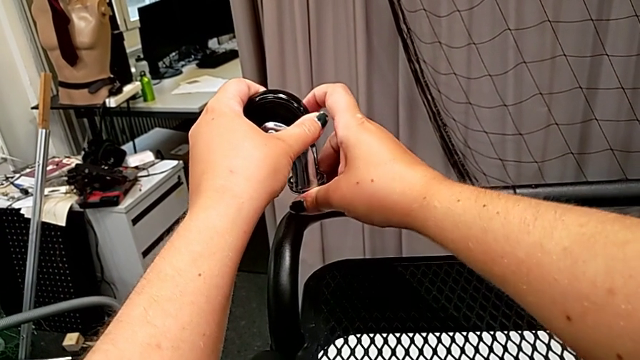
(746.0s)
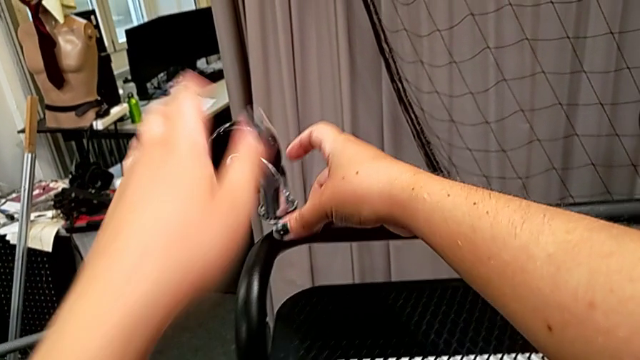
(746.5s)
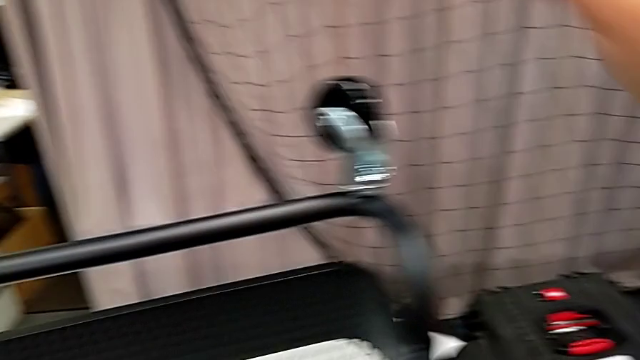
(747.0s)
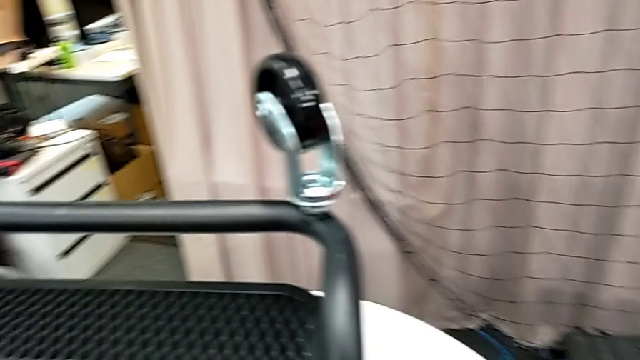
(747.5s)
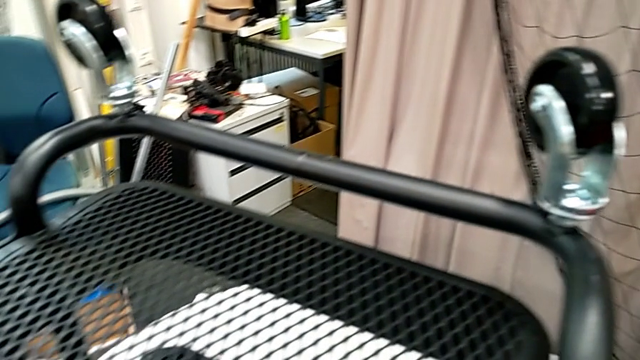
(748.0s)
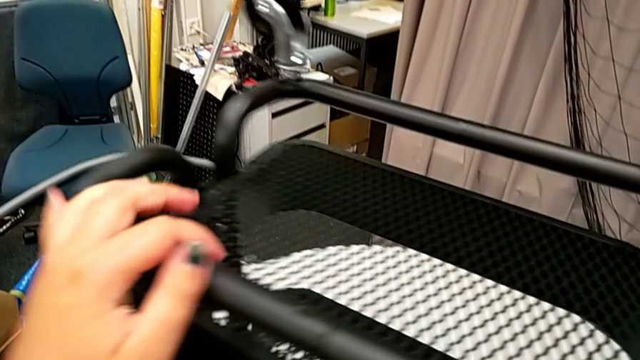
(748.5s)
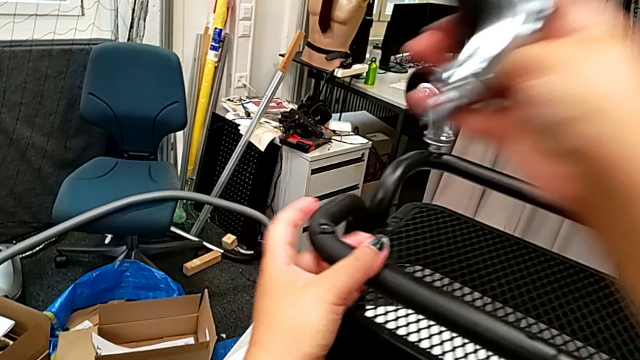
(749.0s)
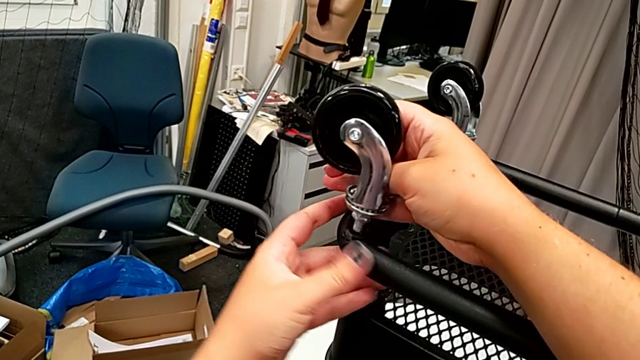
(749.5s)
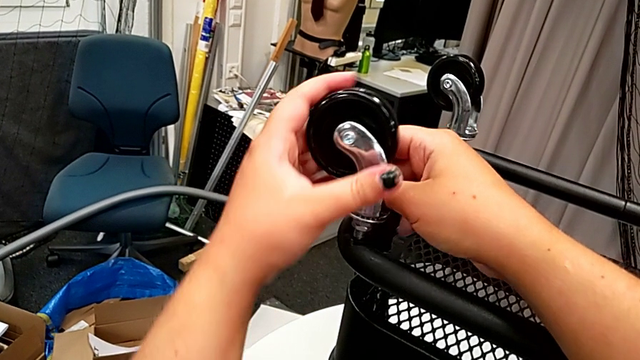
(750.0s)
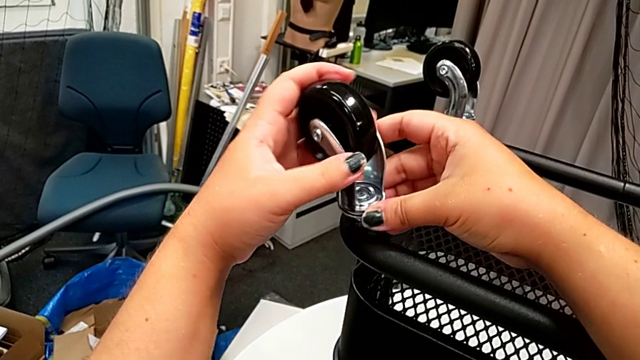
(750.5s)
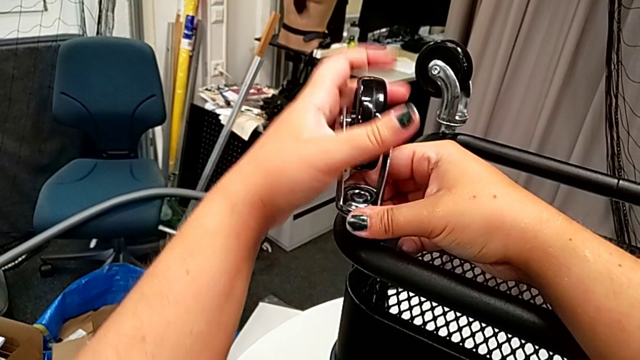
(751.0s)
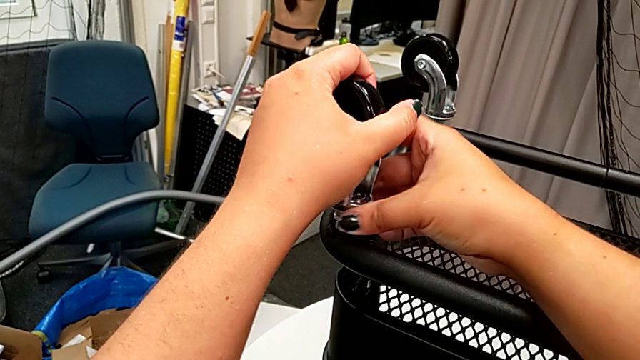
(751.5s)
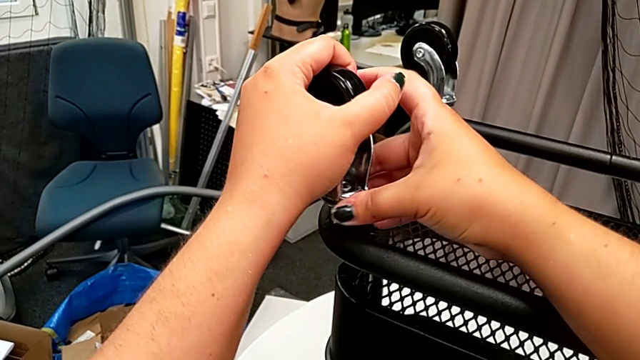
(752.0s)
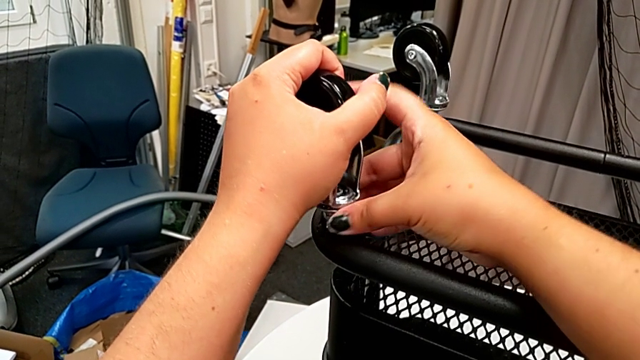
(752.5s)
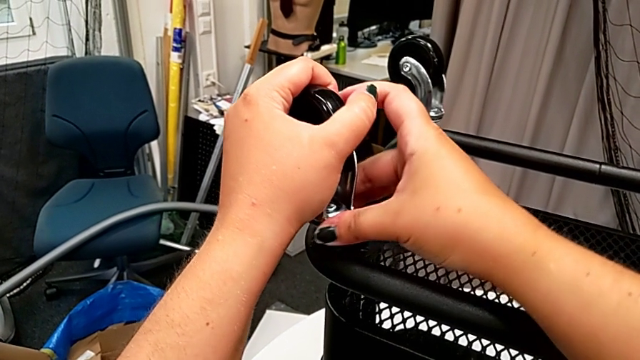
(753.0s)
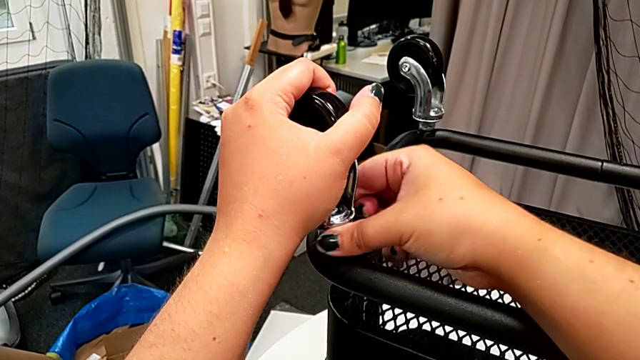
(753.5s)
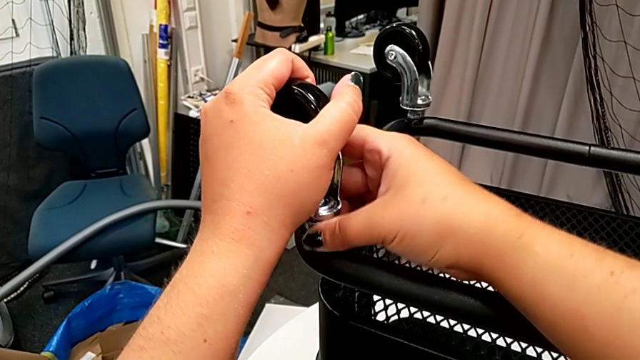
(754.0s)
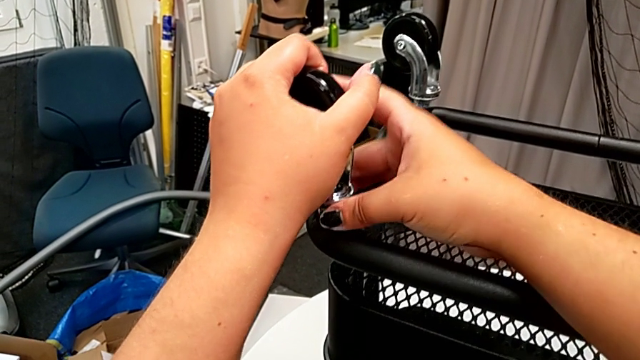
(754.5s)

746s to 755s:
The camera wearer is attaching the wheels to the base frame. They insert the third wheel, screw it and begin to screw it.

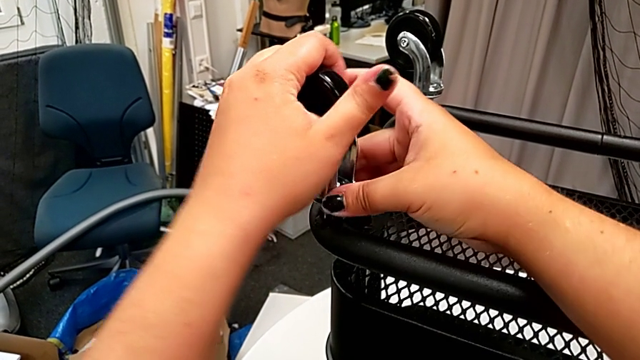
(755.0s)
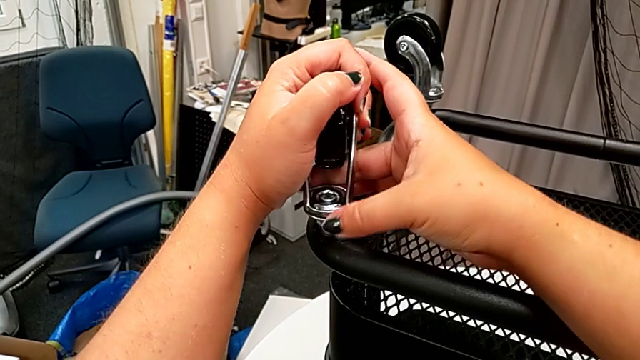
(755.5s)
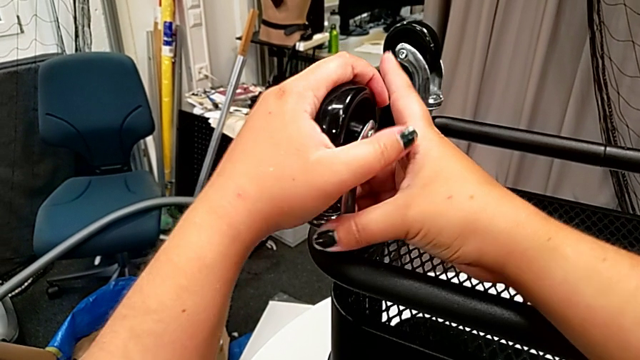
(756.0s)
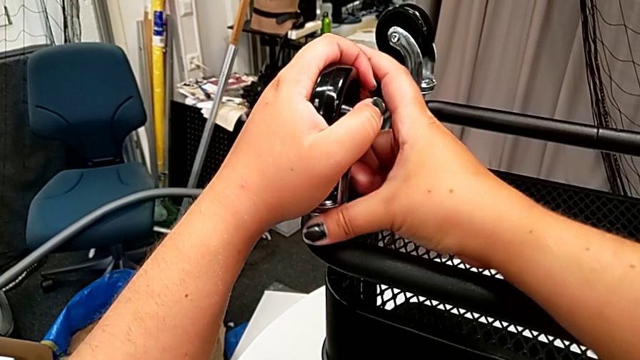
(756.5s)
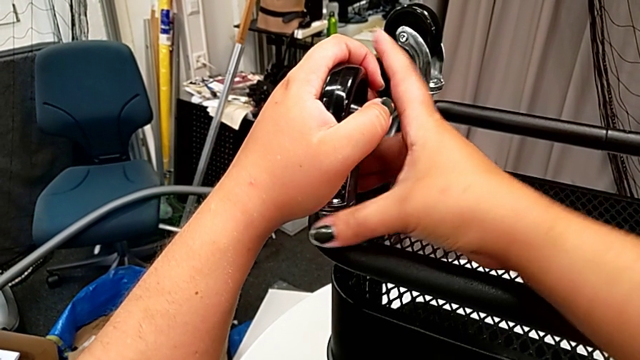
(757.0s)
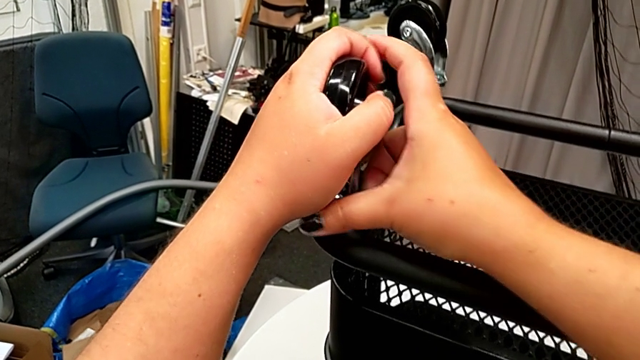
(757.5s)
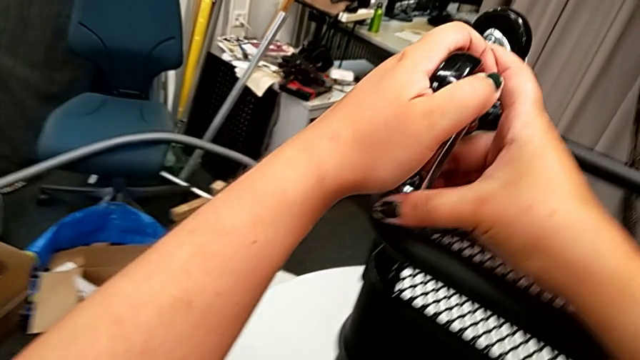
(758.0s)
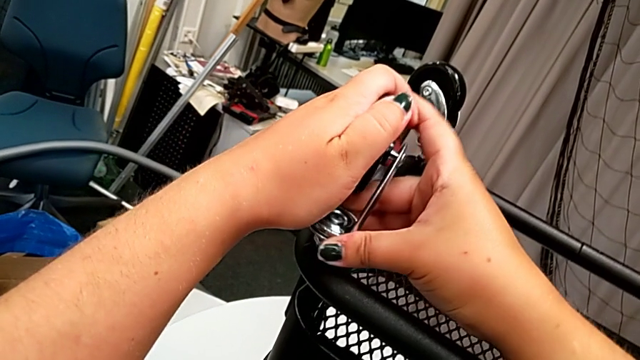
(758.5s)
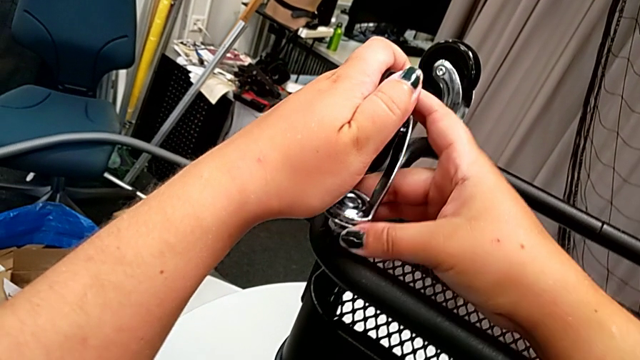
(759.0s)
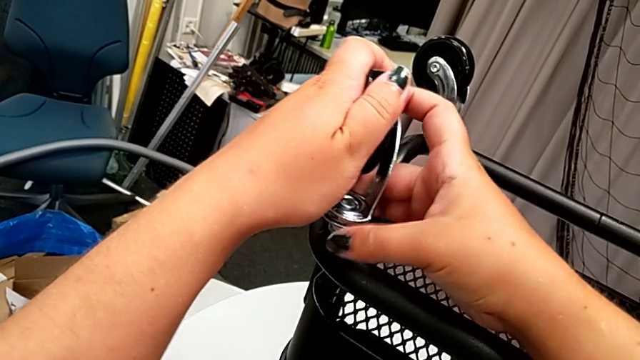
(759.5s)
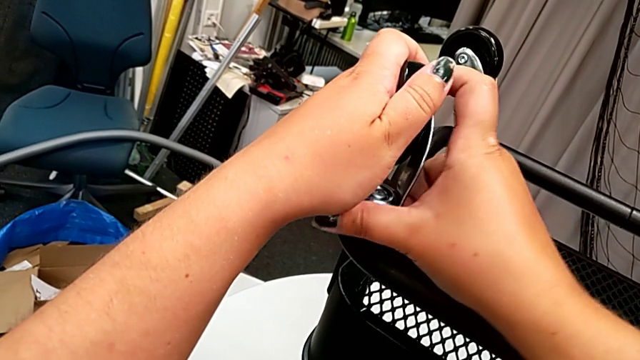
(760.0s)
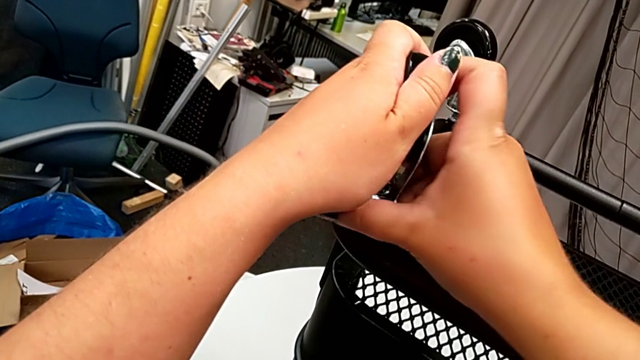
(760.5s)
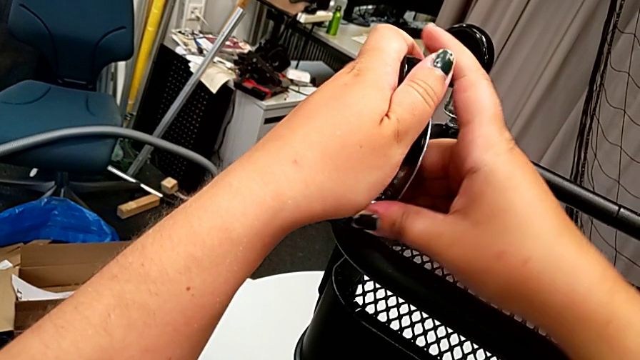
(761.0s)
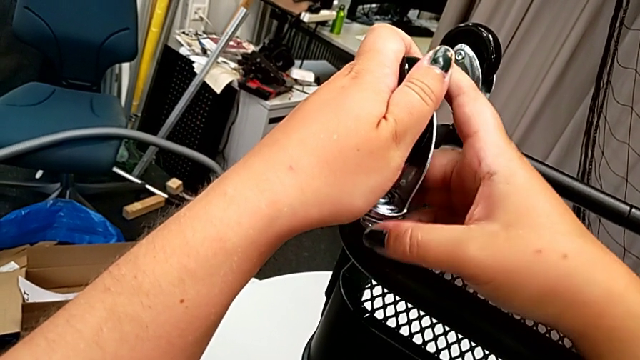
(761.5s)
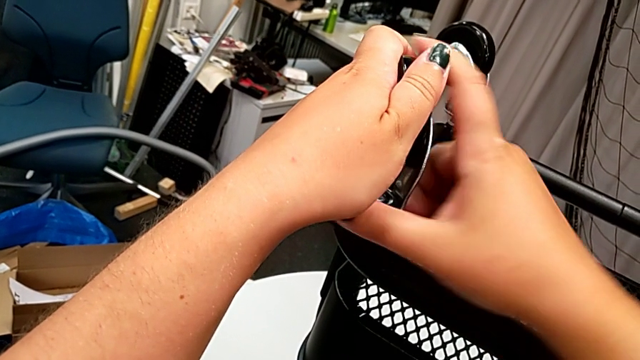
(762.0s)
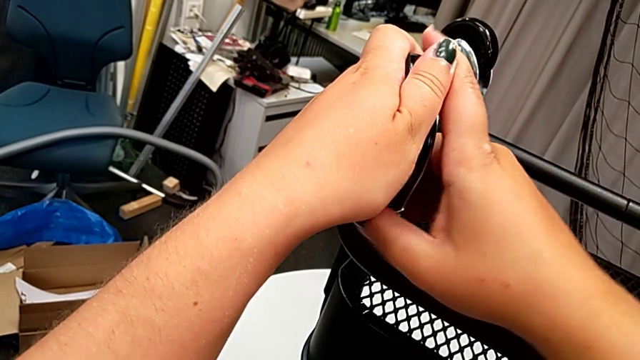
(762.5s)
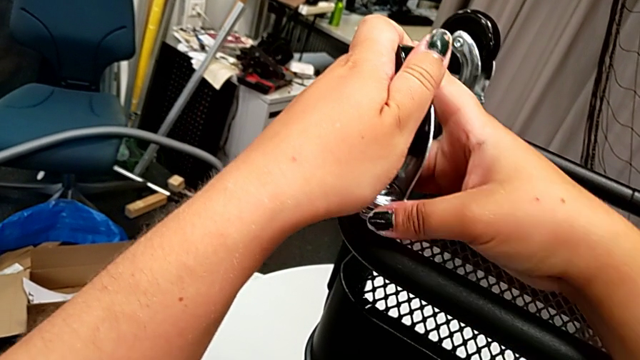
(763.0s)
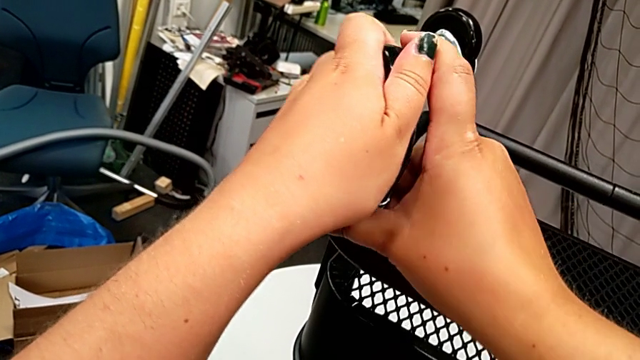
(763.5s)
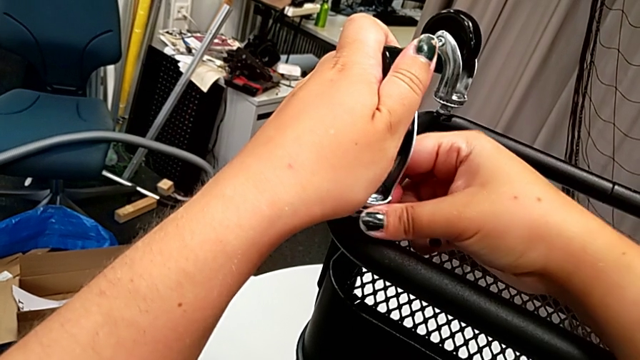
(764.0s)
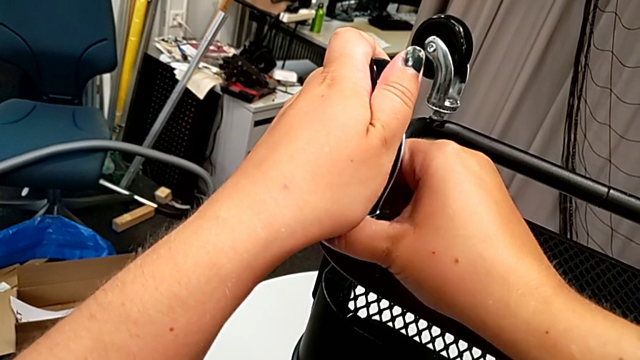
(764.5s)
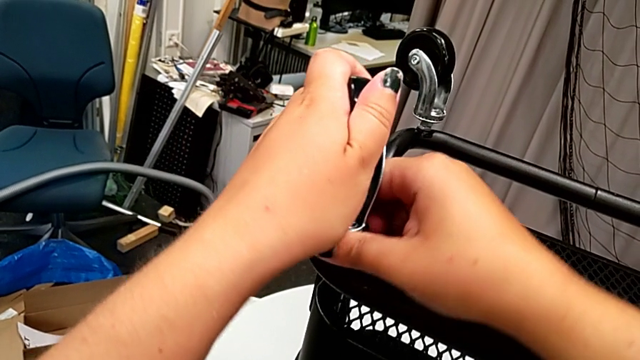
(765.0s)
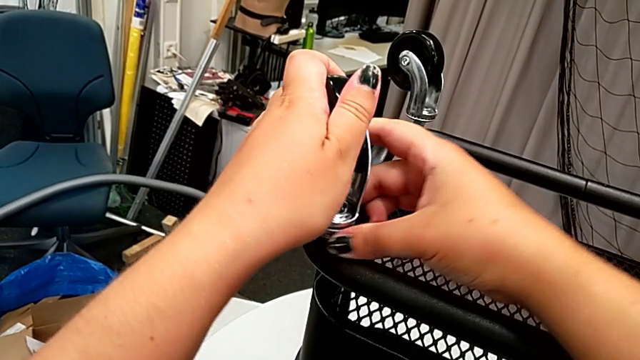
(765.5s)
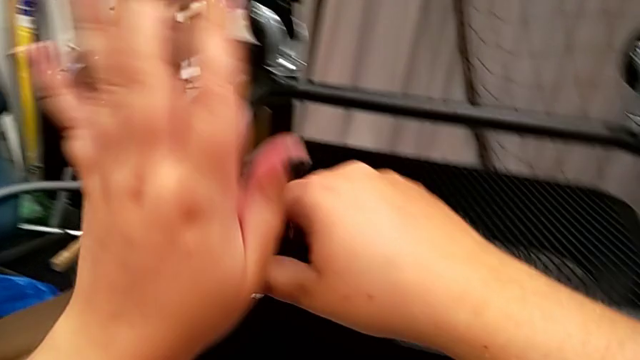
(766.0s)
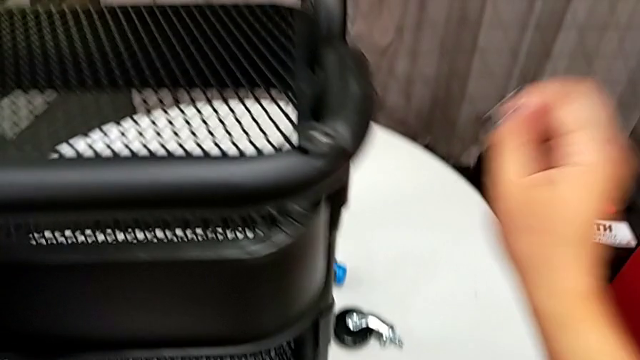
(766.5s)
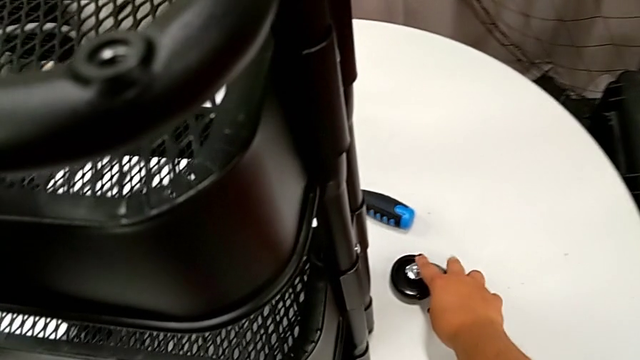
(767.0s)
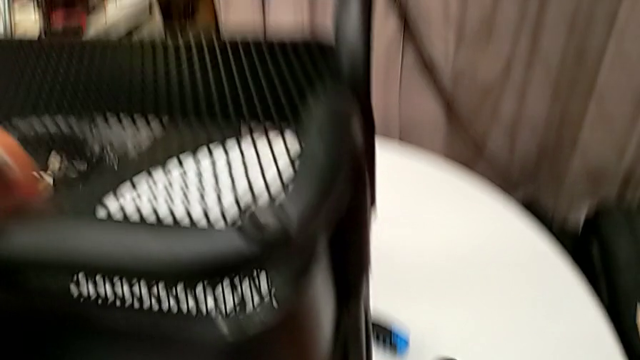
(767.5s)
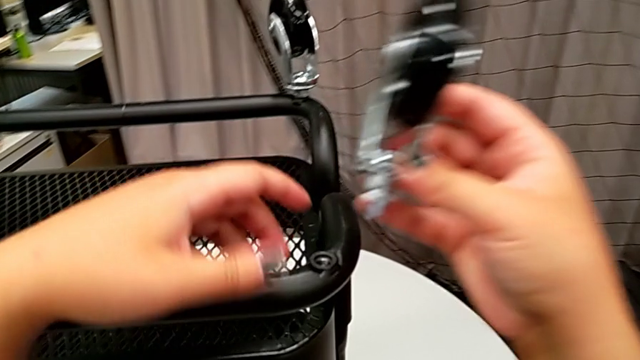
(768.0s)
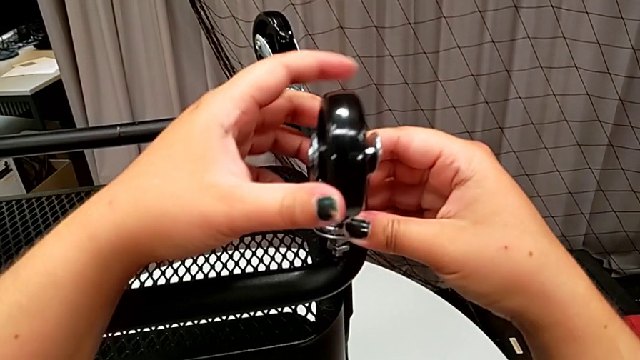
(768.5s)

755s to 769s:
The camera wearer is attaching the wheels to the base frame. They keep screwing the third wheel and grab the wheel.
